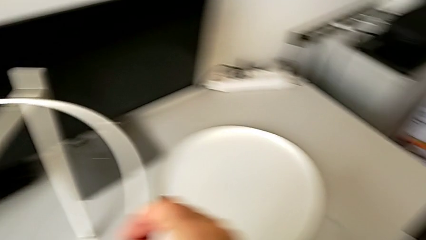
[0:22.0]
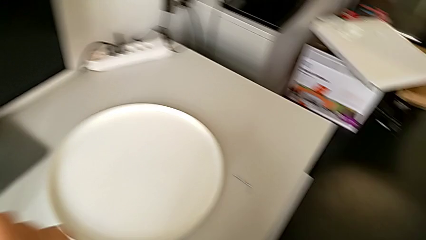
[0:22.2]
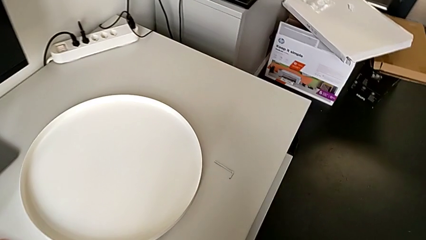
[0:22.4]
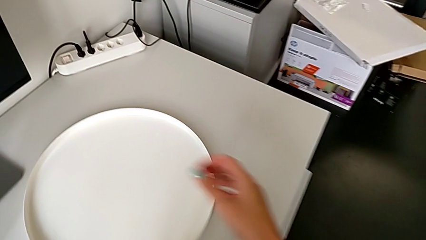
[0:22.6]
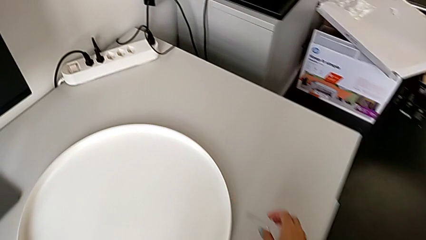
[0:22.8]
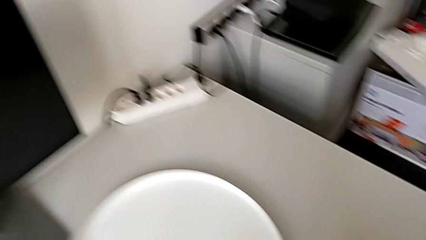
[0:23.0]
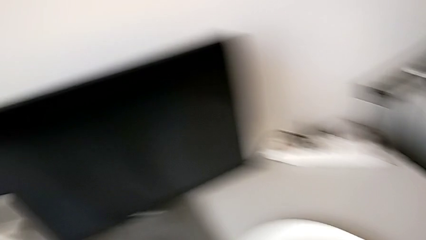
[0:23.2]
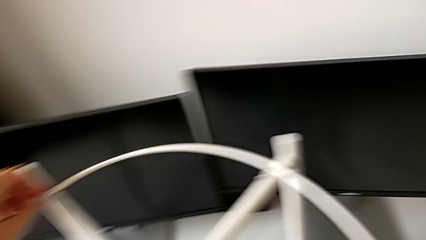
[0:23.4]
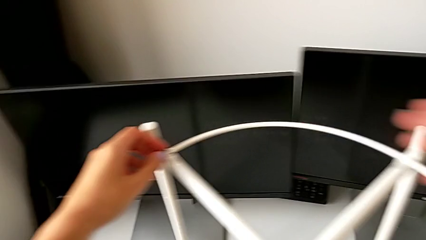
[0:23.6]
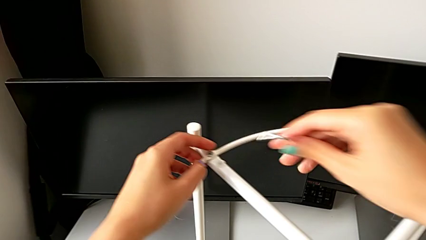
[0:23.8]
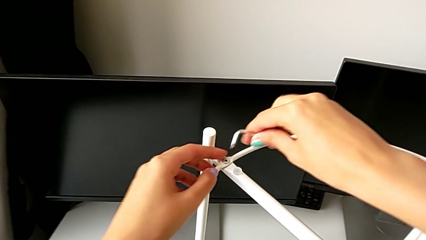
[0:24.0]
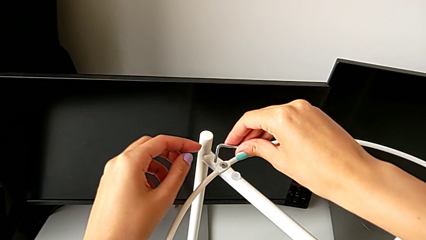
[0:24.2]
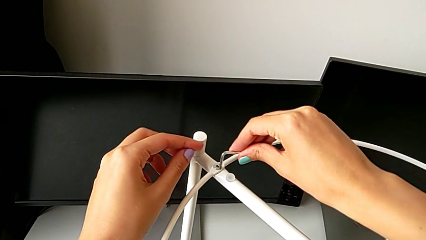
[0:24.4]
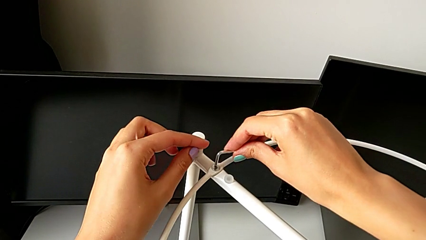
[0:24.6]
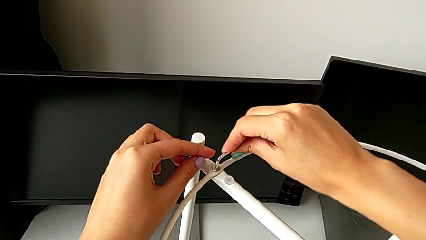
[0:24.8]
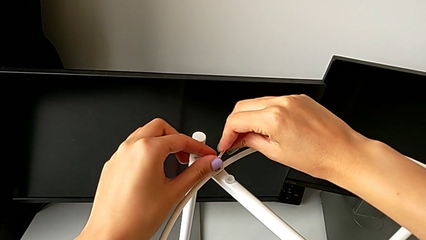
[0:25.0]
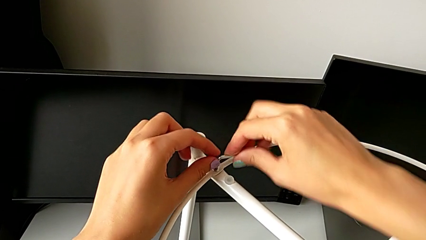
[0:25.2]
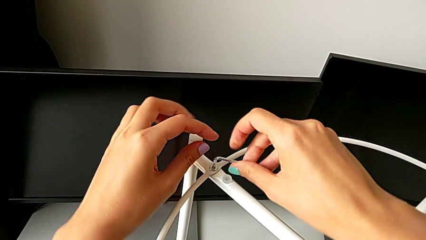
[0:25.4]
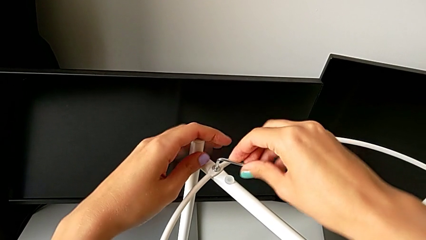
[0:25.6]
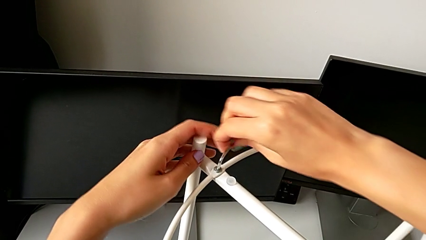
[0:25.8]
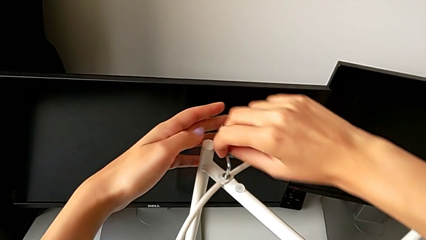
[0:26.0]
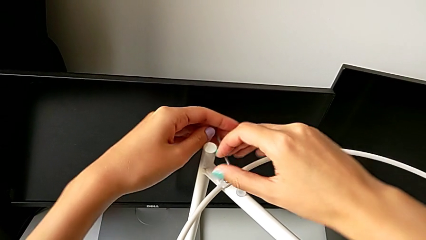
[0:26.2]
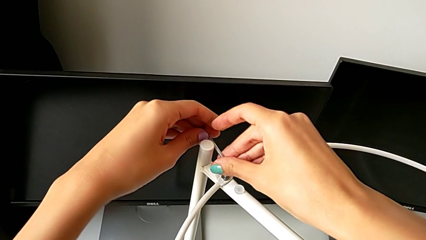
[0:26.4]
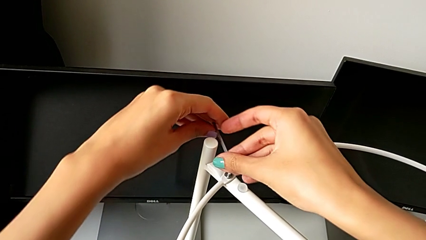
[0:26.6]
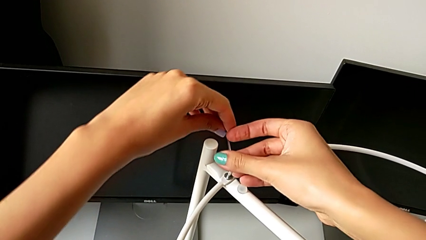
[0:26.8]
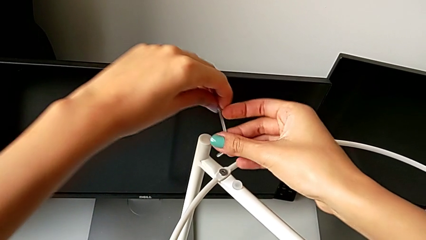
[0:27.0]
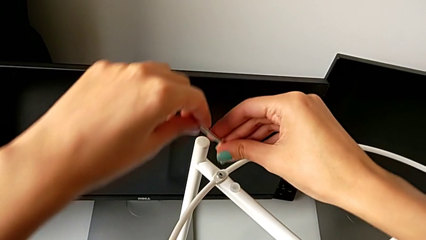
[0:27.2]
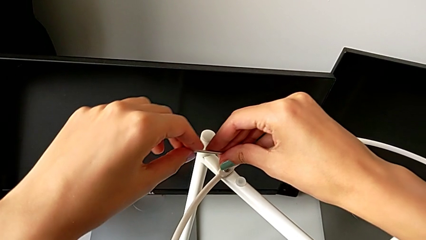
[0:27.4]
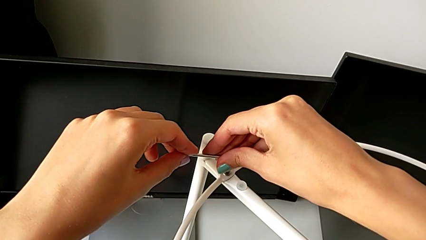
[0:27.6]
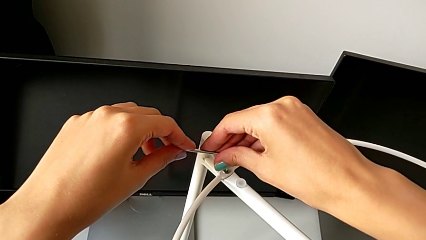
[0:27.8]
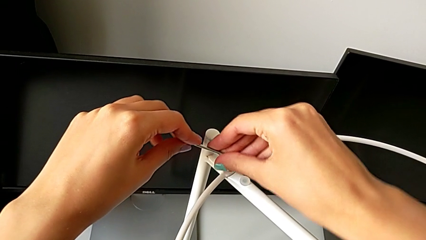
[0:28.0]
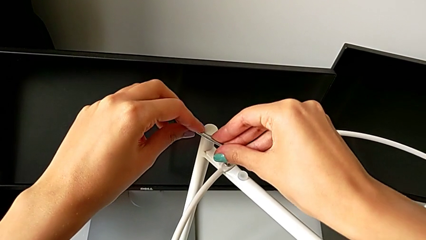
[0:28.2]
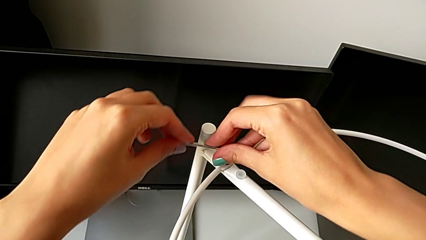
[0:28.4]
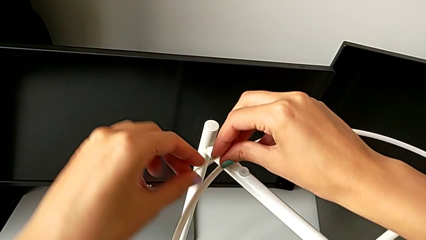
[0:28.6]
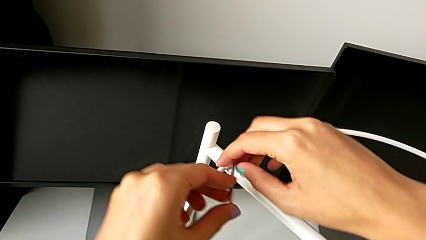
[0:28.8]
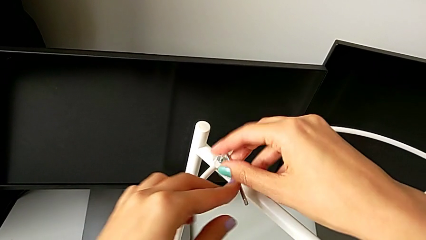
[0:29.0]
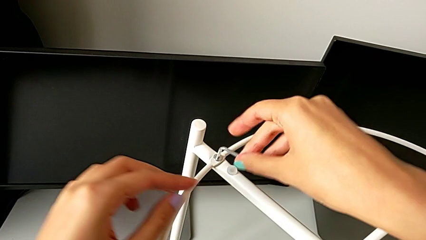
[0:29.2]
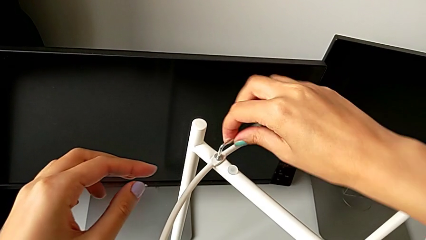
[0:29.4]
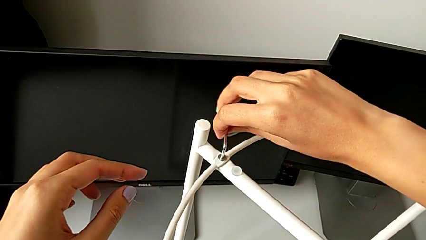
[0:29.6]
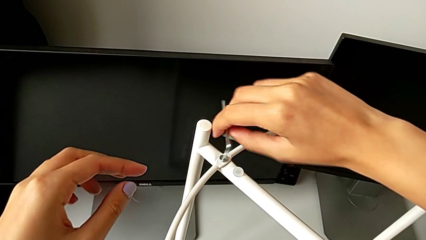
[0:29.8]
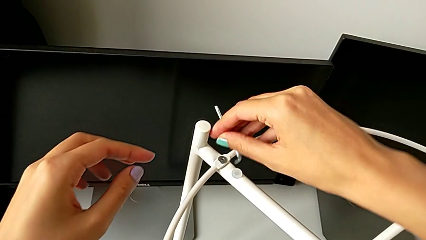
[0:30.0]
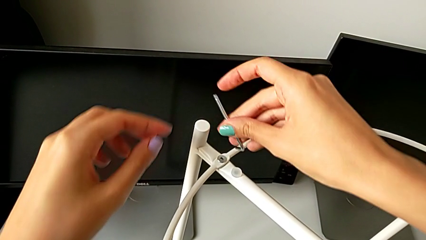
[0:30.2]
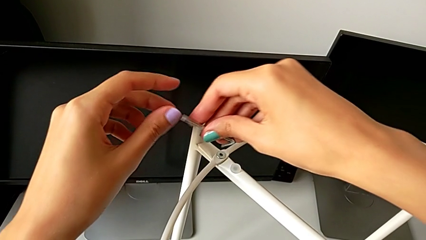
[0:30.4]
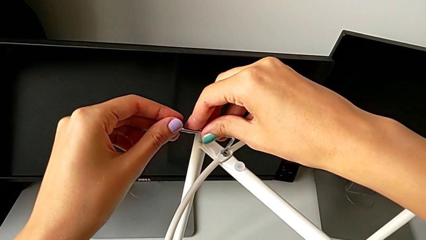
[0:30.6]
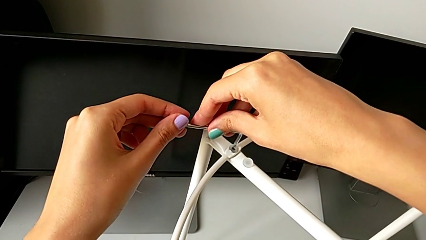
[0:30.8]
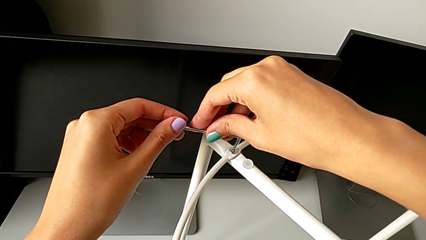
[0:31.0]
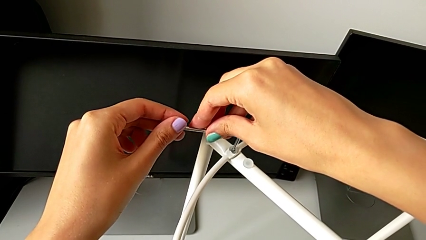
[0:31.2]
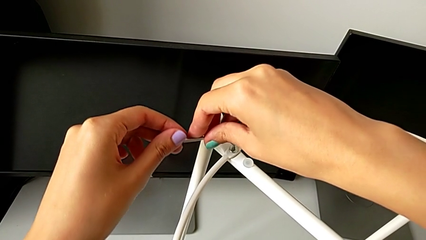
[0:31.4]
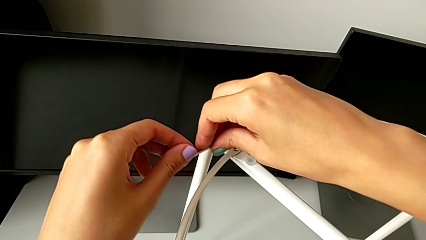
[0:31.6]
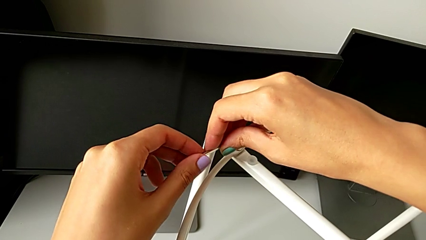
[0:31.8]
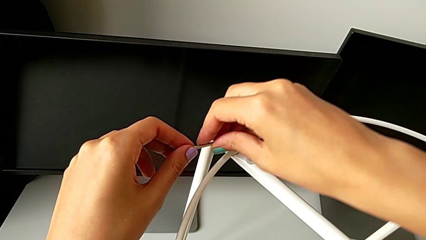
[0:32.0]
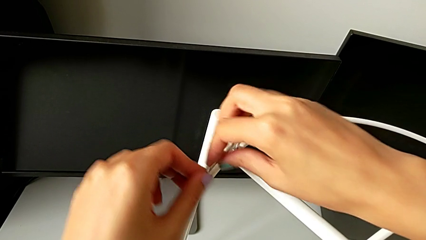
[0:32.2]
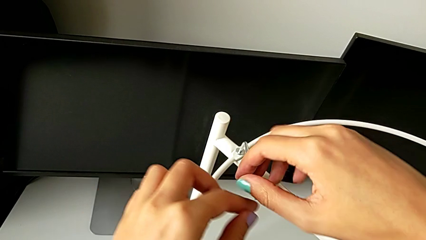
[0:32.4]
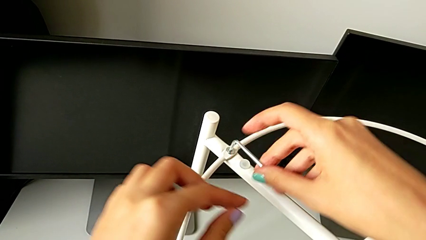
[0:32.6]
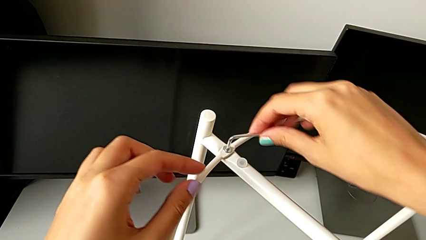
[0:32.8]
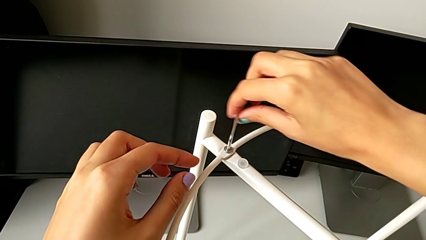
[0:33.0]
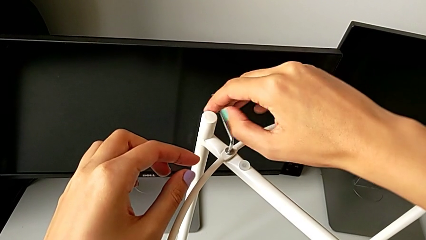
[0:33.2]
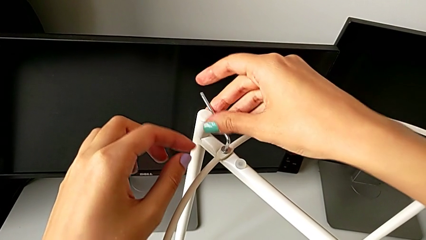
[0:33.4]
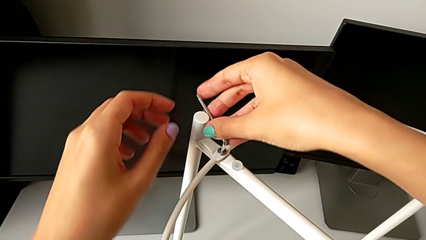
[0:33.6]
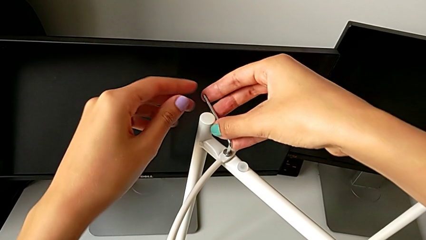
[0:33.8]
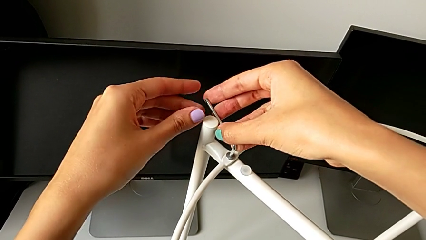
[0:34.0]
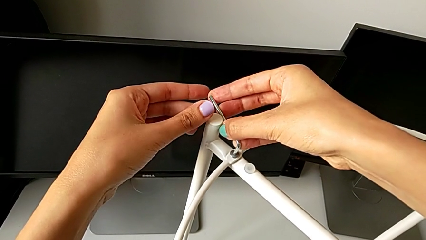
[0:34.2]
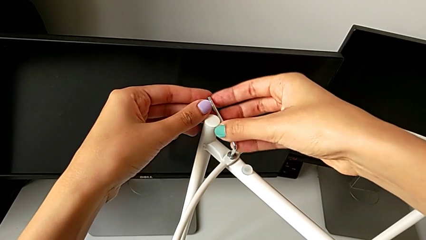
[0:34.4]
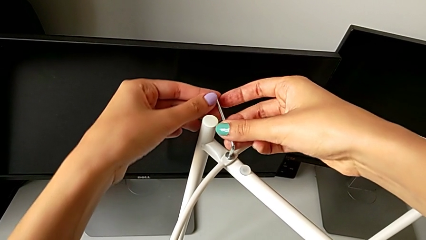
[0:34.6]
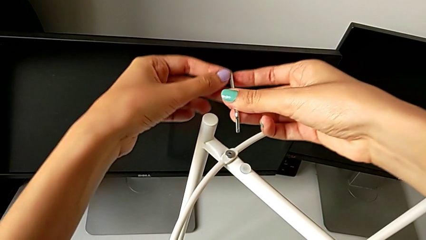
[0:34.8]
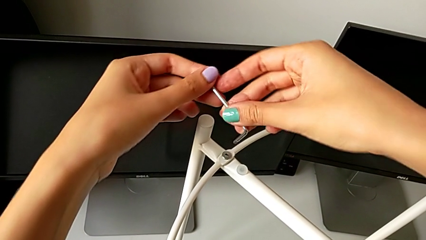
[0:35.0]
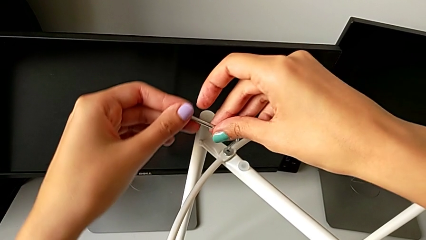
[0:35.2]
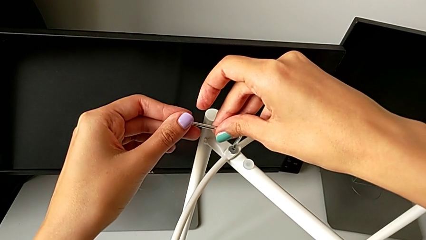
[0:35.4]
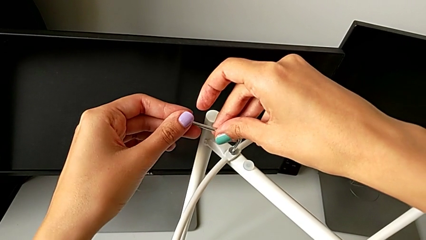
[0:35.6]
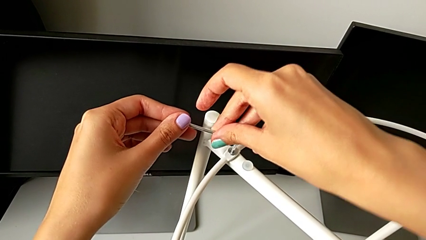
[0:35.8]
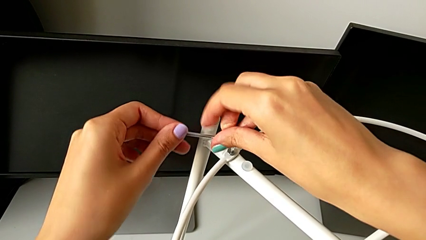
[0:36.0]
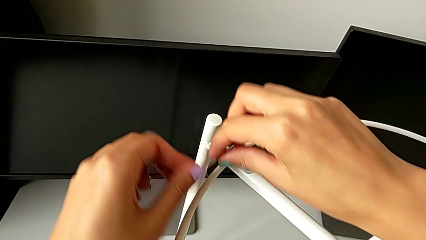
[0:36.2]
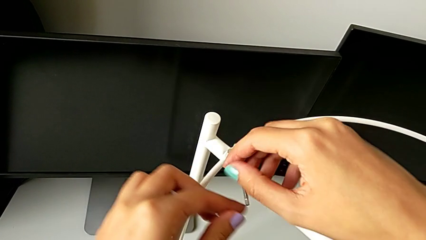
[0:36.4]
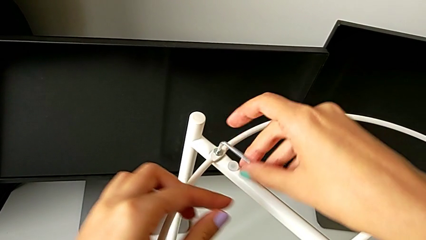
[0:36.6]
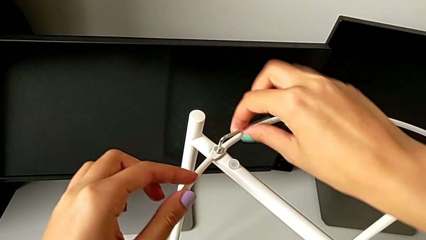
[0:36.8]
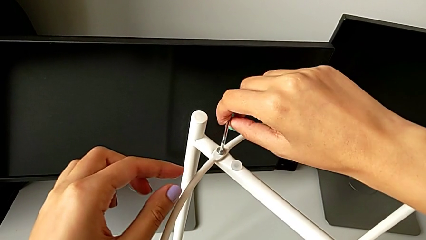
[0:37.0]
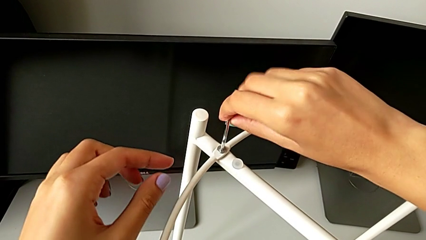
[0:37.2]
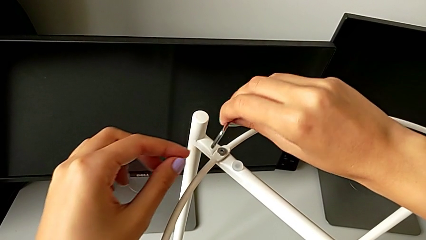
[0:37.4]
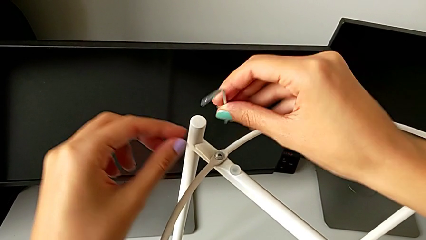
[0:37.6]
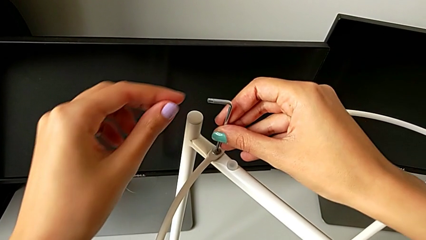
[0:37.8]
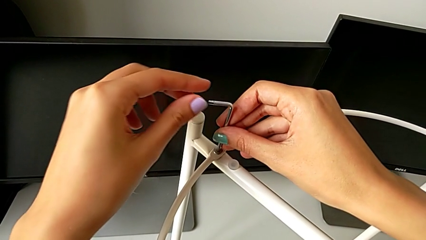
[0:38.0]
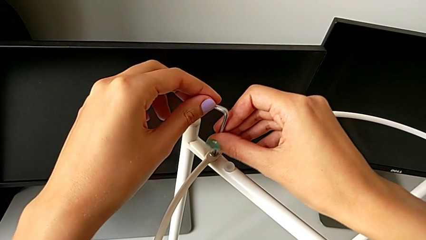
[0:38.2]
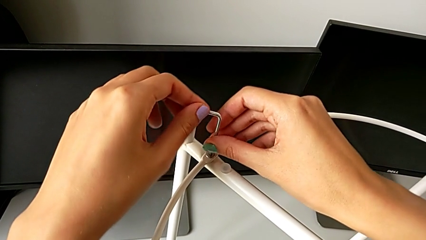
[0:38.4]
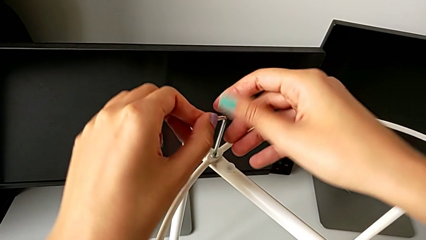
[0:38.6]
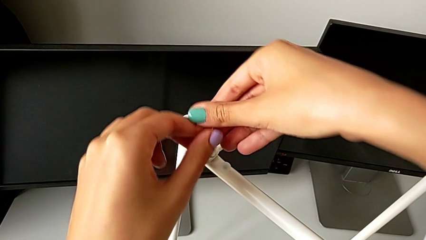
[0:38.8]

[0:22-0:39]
The camera wearer is unscrewing the hex socket head. They grab the Allen wrench, insert it, unscrew the hex socket head, withdraw the Allen wrench, rotate it and insert it.
